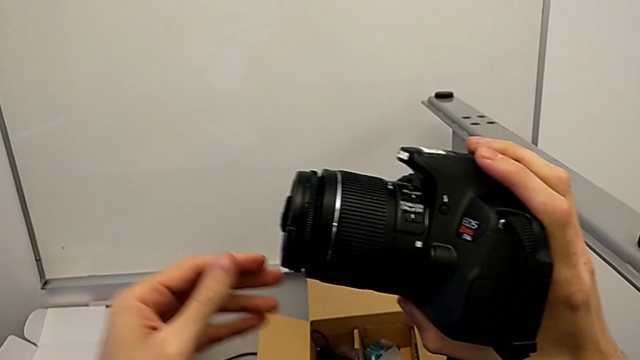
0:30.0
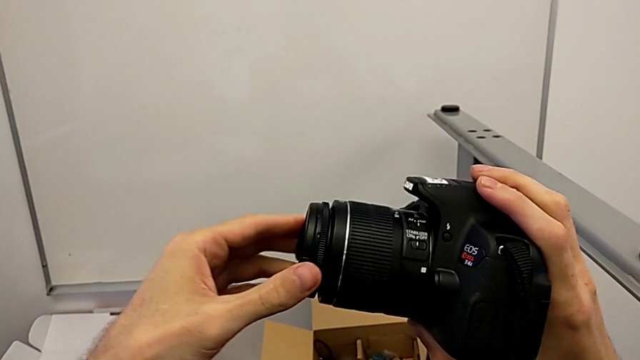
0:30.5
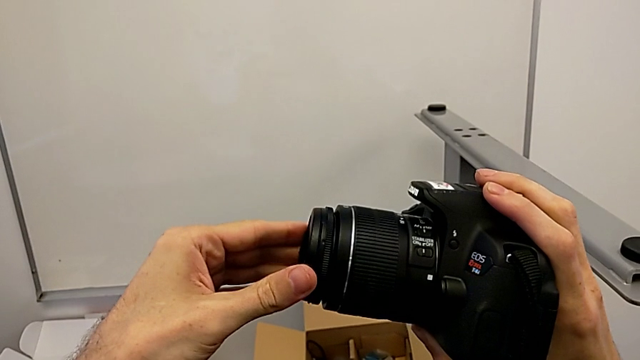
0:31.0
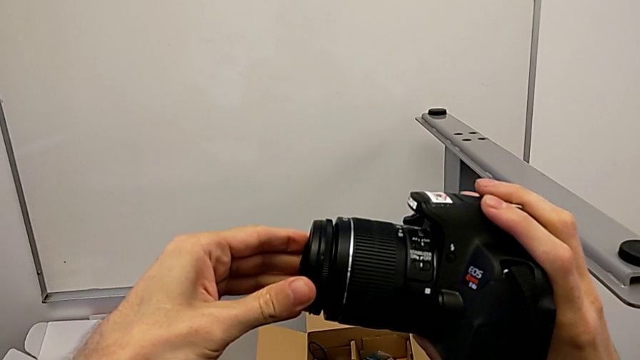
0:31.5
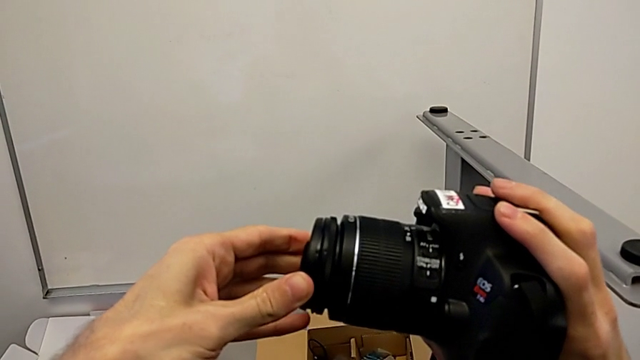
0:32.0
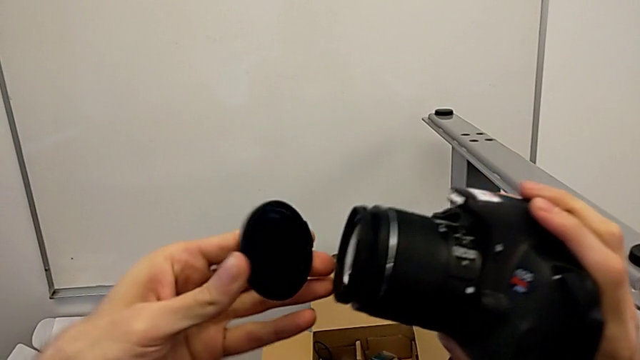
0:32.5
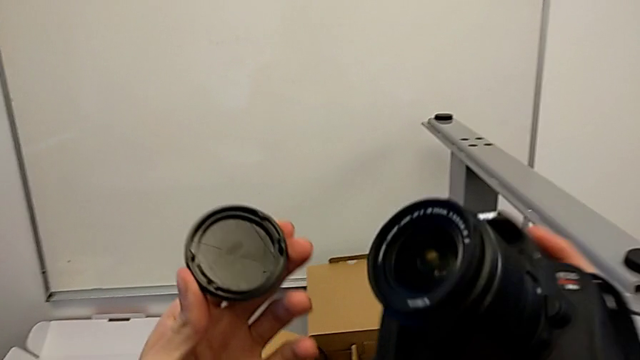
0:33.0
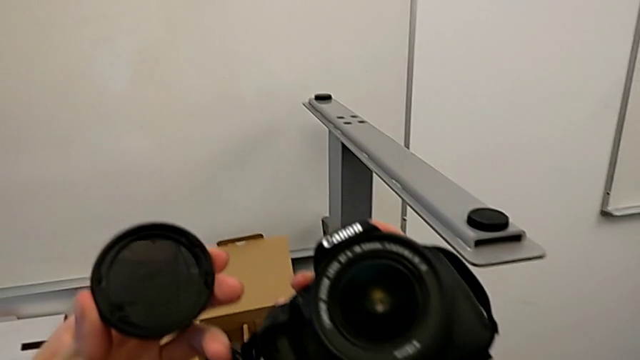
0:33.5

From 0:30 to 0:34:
The camera wearer detaches the cover of the lens. They grab the lens cover, withdraw it and hold it.

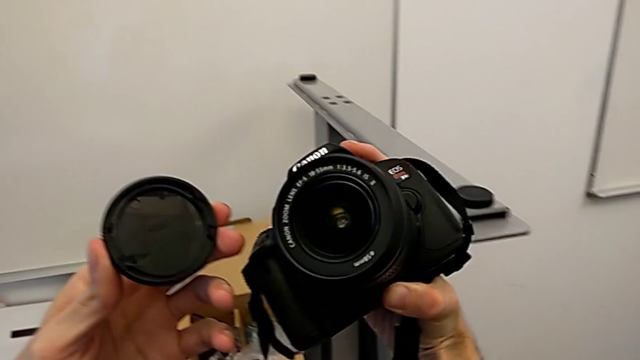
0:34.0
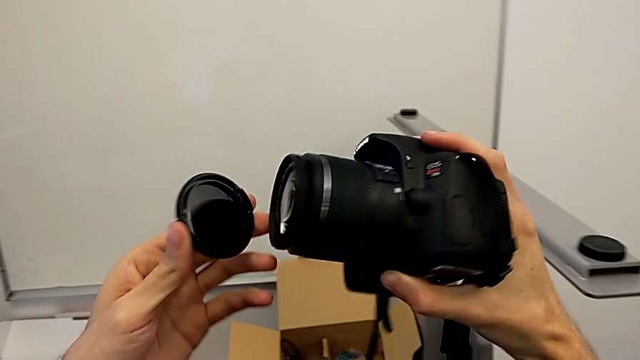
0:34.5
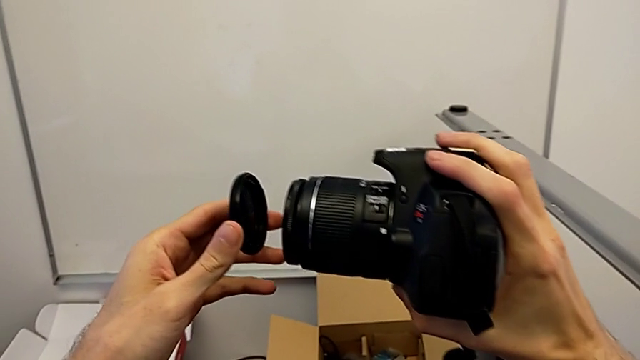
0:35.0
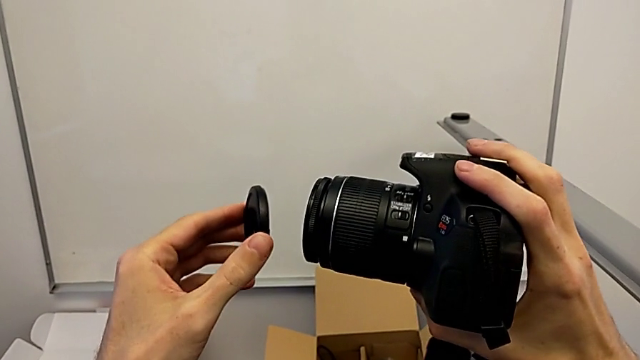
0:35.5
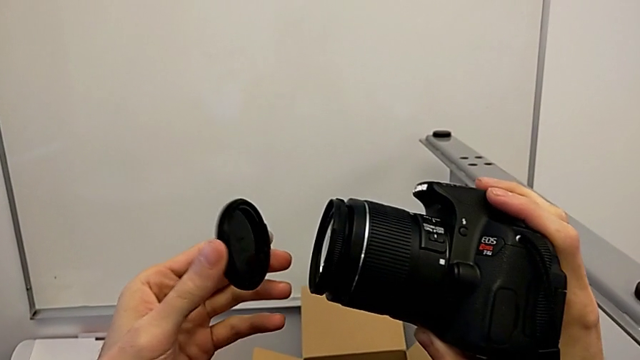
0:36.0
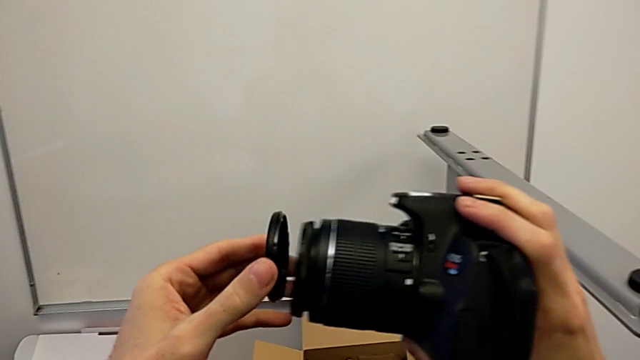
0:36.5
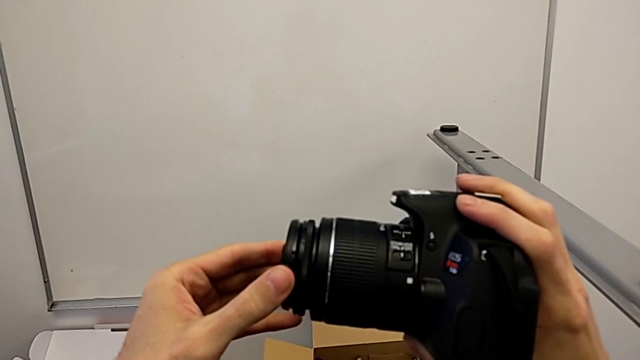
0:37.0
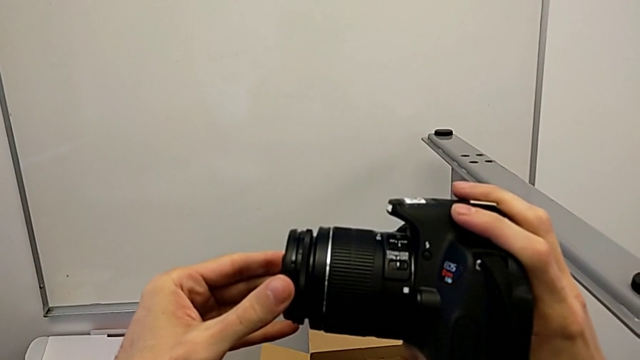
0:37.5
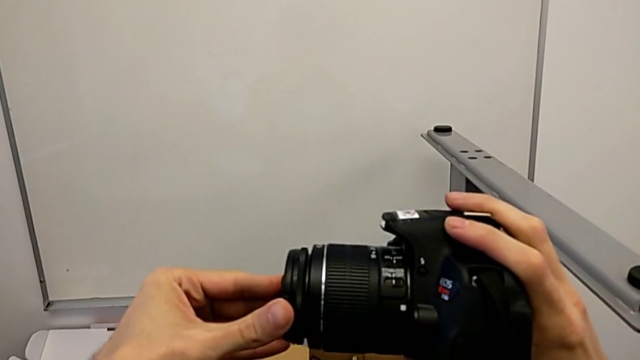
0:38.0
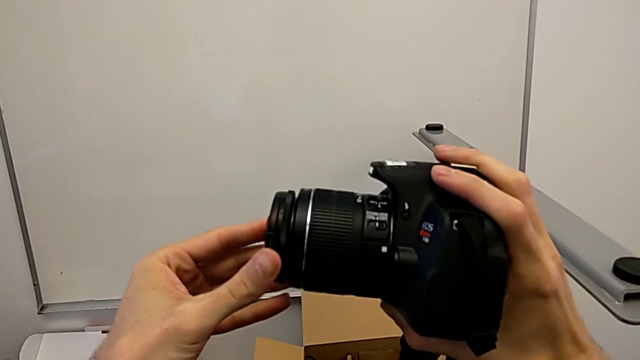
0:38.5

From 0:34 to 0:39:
The camera wearer attaches the lens cover. They rotate the lens cover and assemble it.

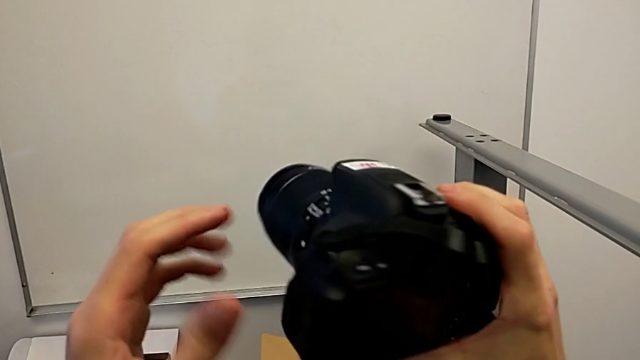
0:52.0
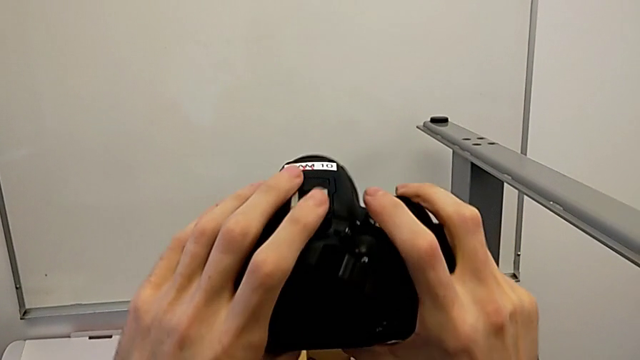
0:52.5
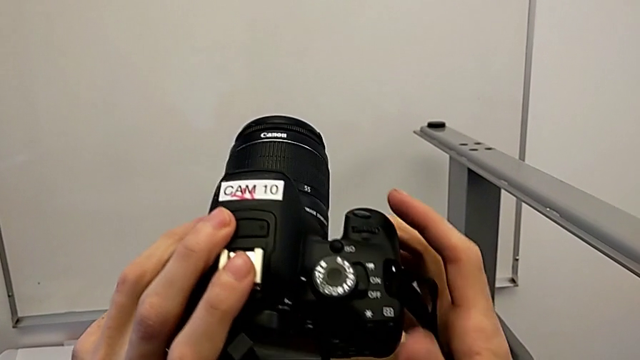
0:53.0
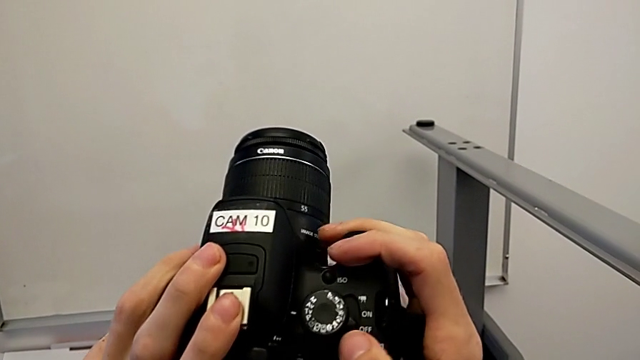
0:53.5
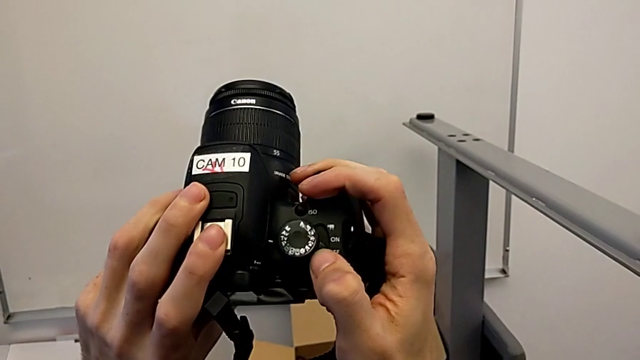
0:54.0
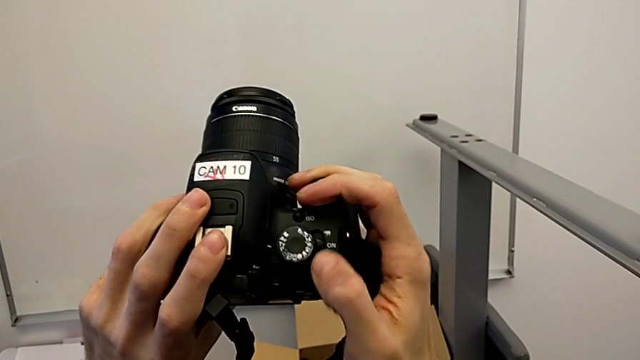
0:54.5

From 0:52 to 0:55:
The camera wearer turns on their DSLR. They rotate the DSLR and push the button.

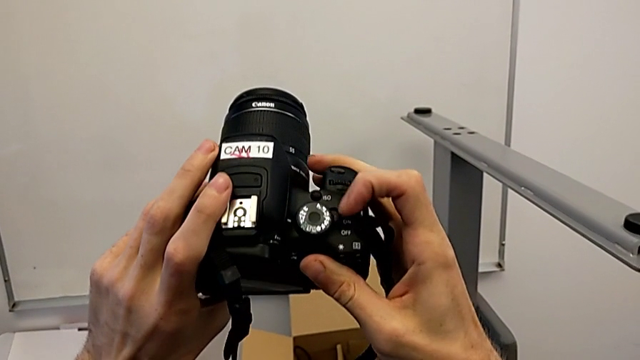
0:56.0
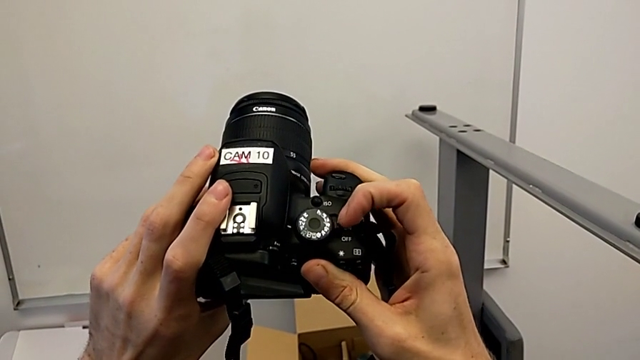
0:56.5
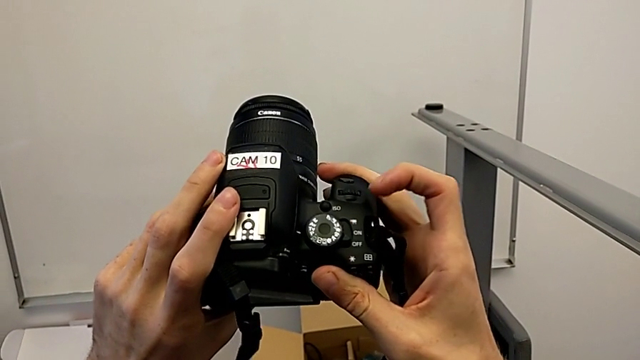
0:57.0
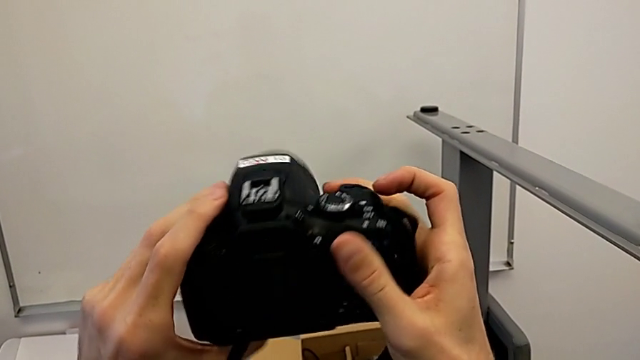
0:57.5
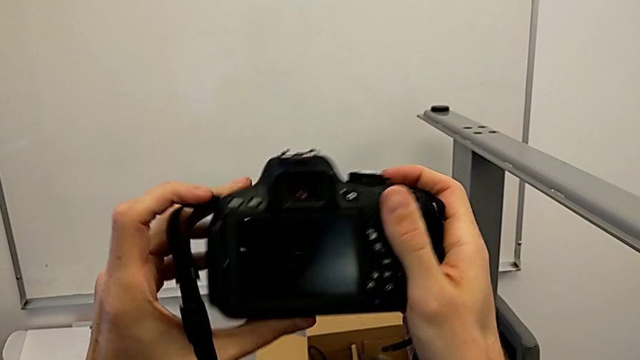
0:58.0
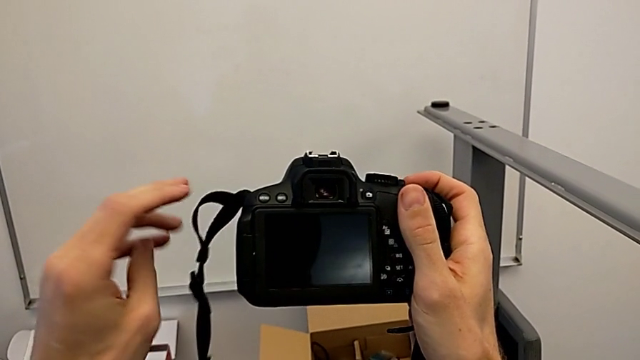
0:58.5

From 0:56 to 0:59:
The camera wearer turns off their DSLR. They push the button and rotate the DSLR.

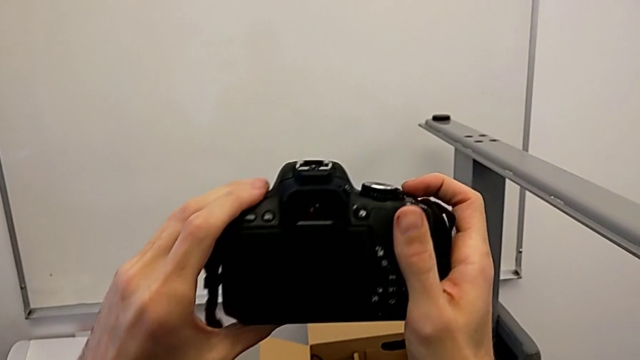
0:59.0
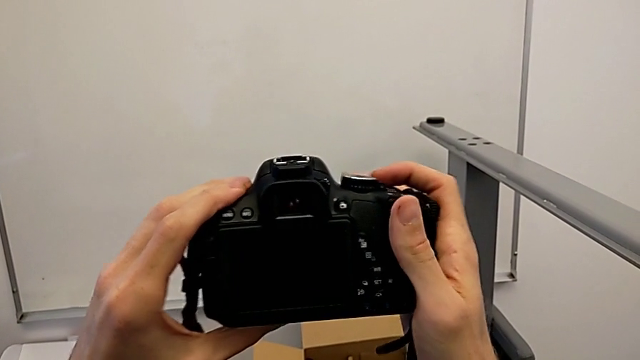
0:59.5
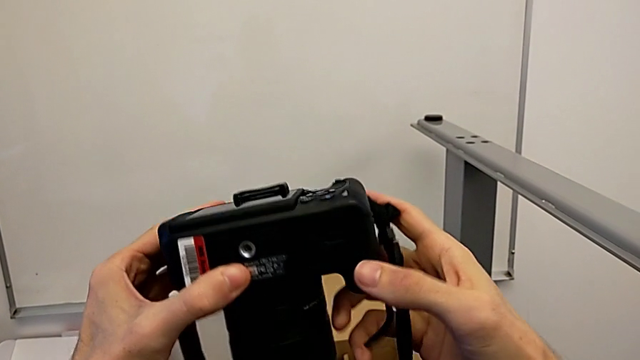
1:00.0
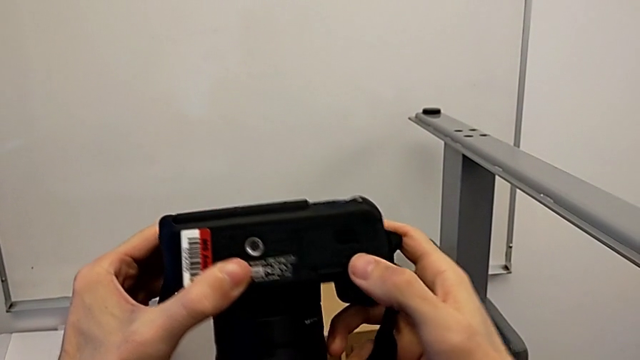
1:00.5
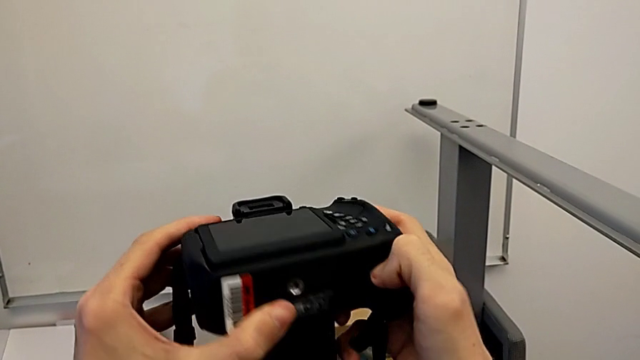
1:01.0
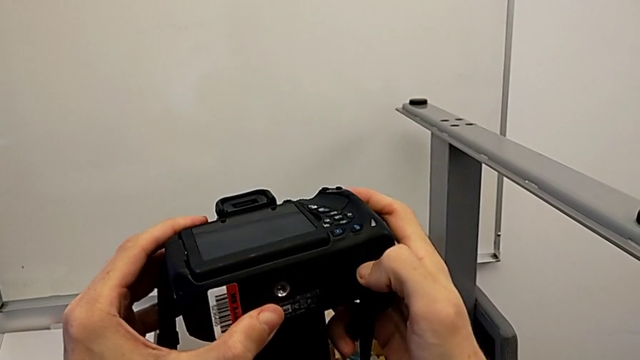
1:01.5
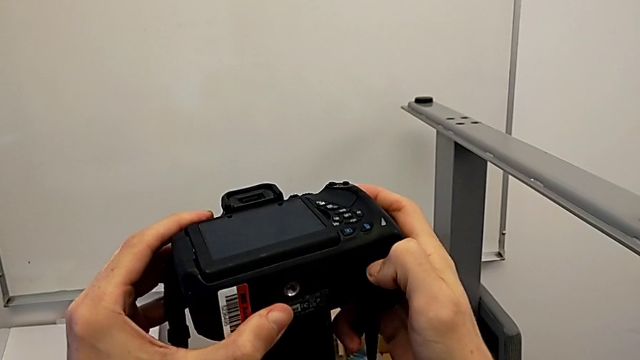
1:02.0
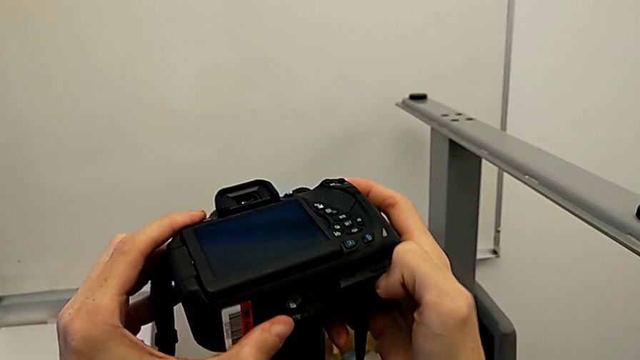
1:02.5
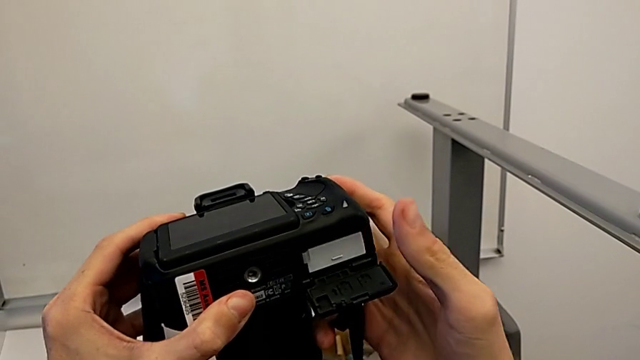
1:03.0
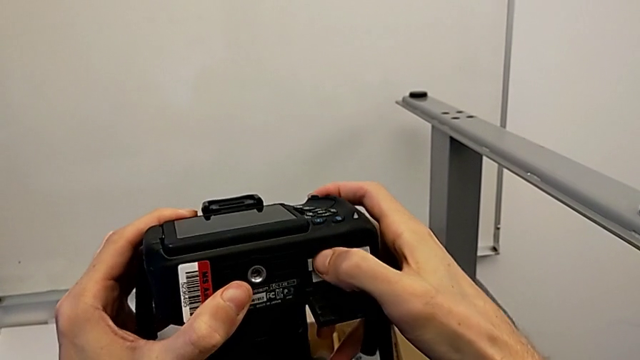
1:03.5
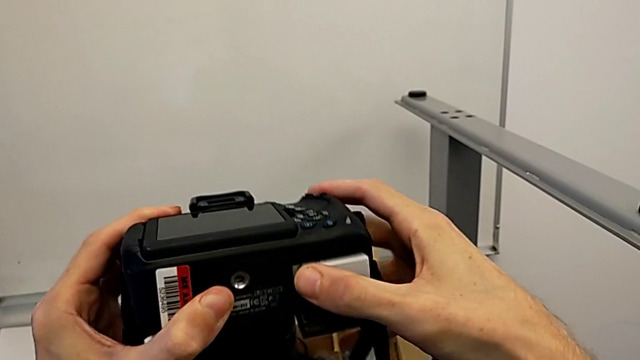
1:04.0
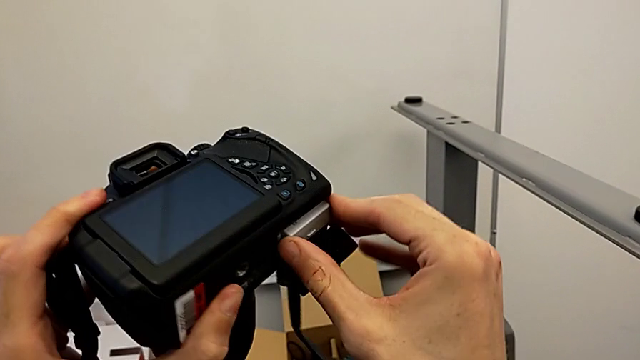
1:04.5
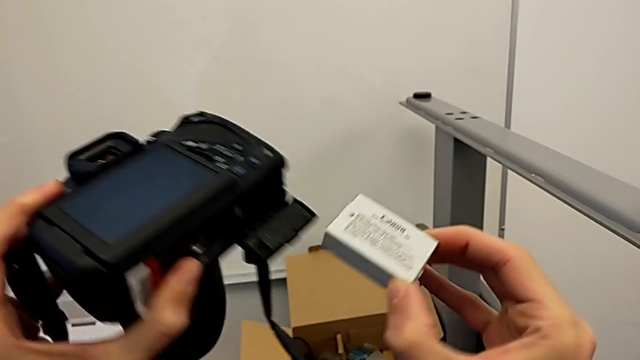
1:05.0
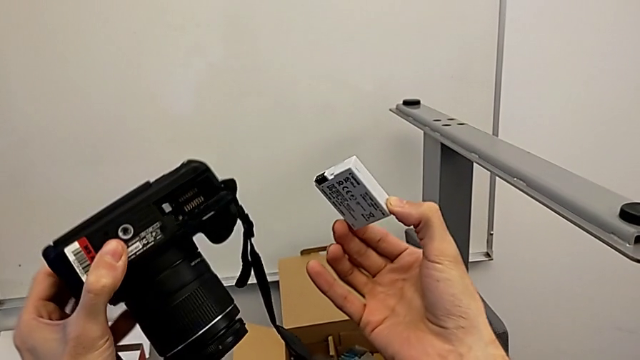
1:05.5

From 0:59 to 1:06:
The camera wearer removes the battery from the DSLR. They rotate the DSLR, open the battery door and withdraw the battery.
